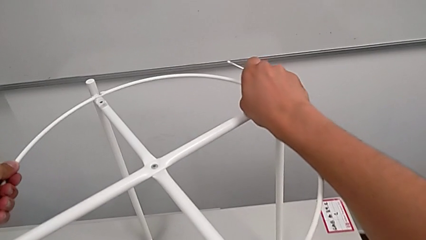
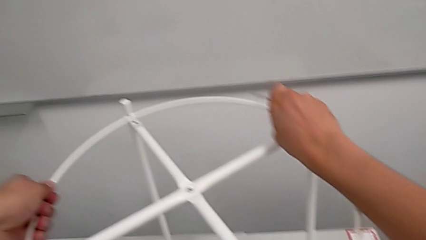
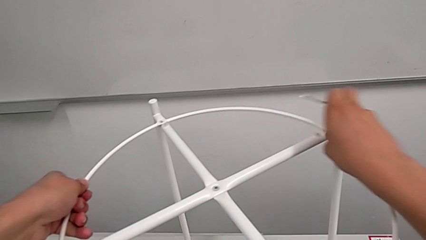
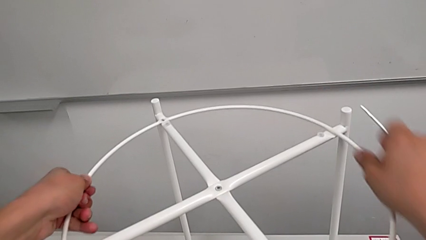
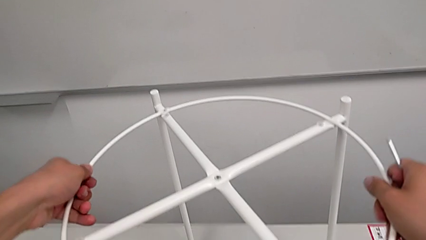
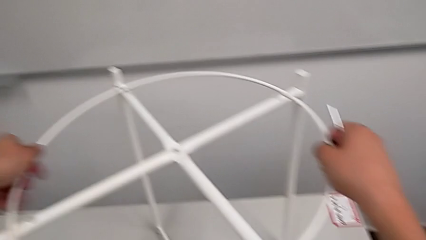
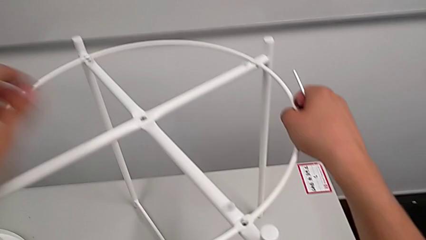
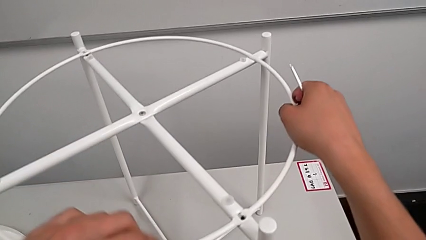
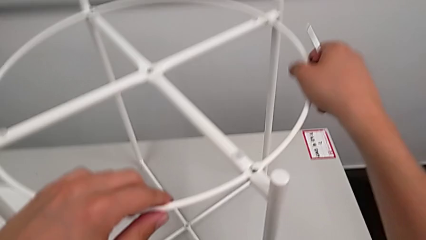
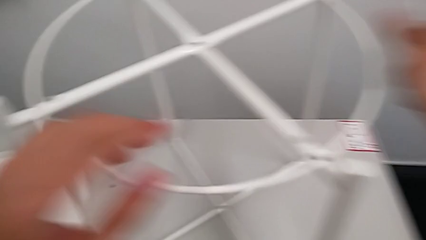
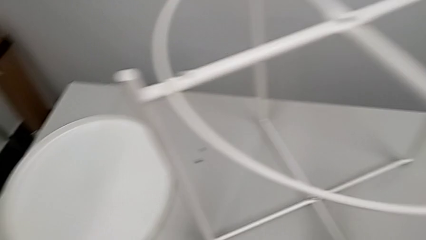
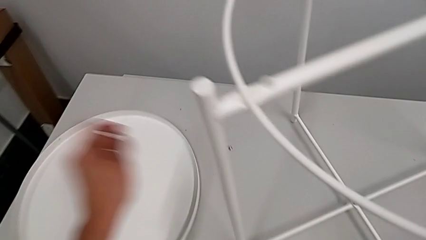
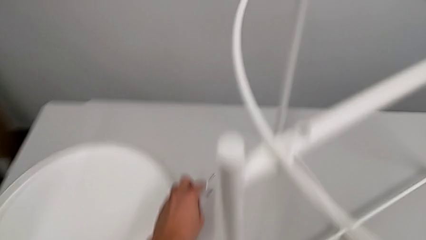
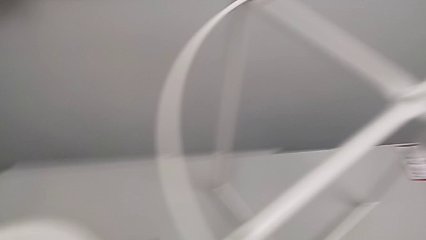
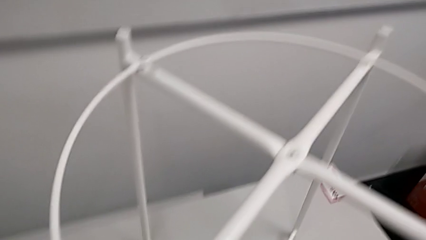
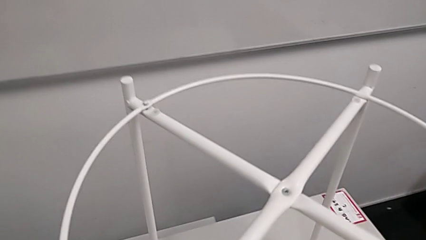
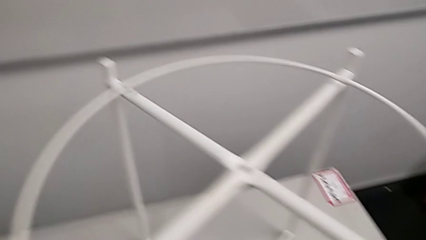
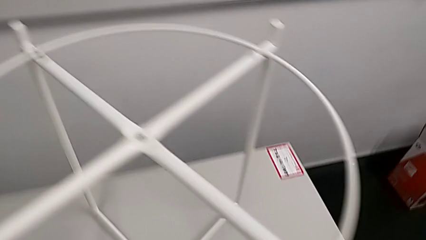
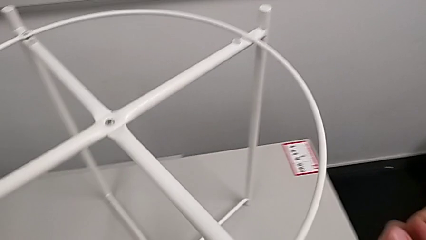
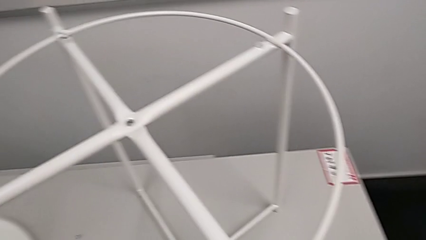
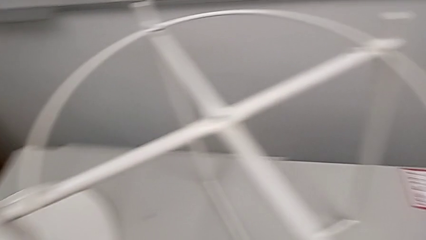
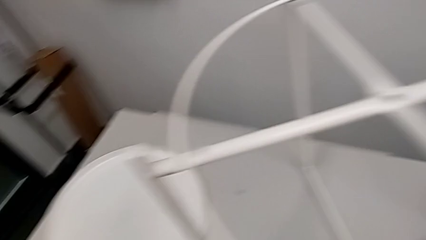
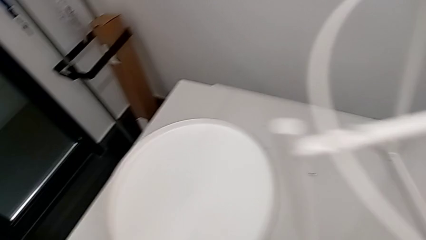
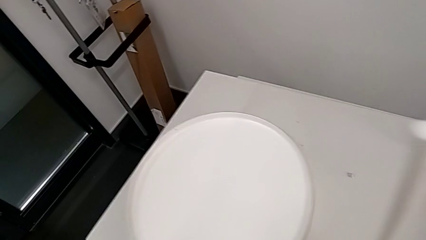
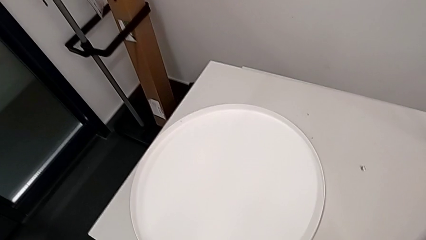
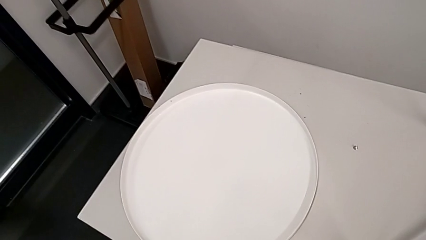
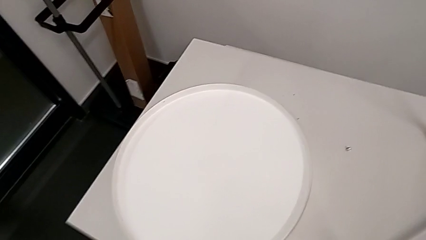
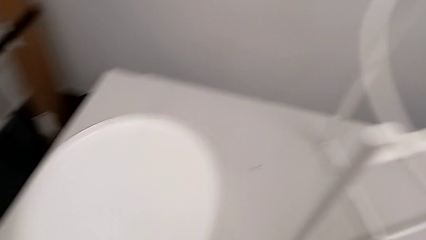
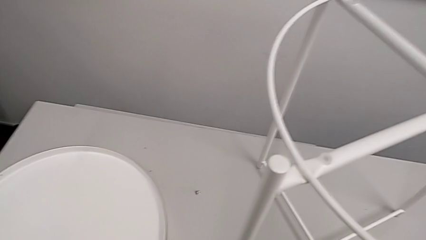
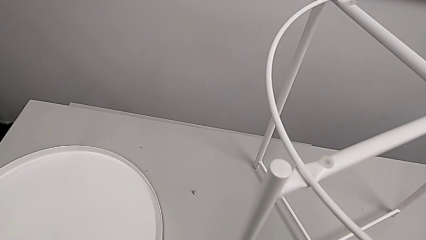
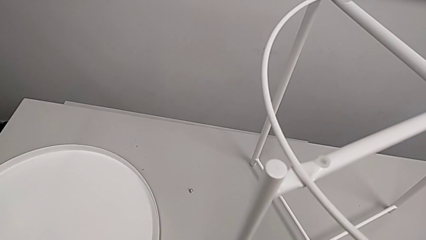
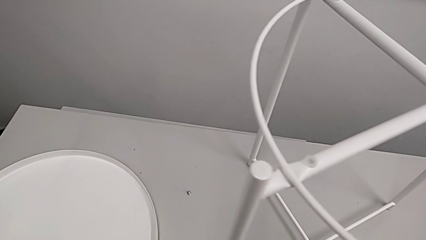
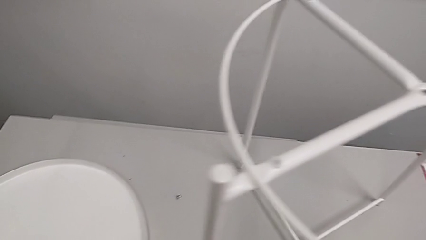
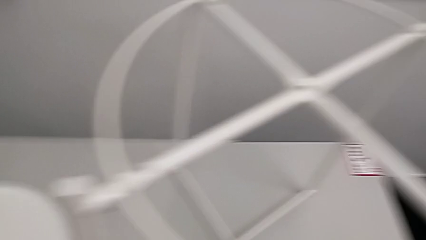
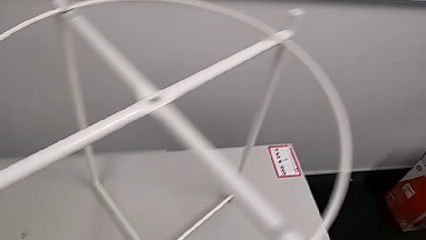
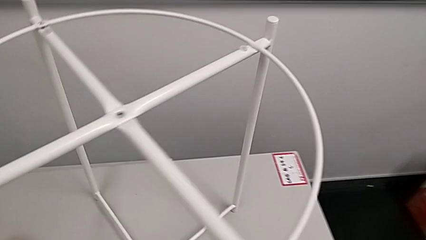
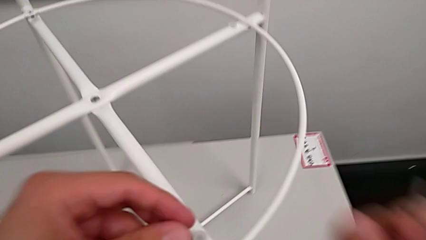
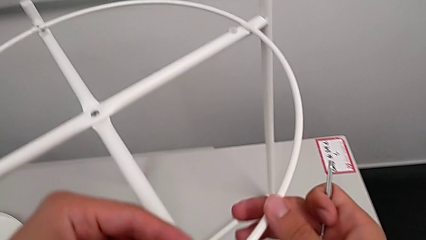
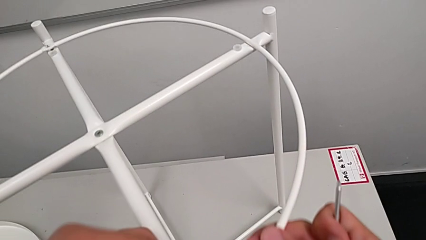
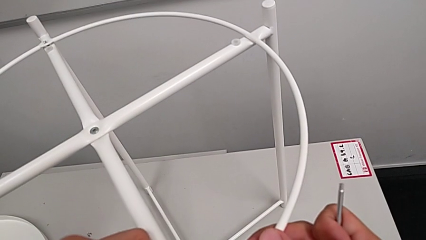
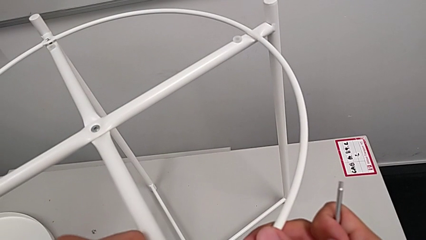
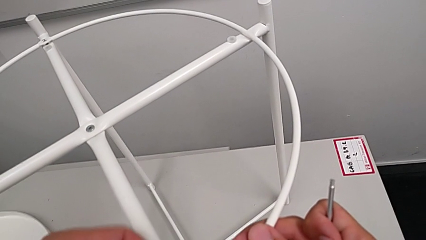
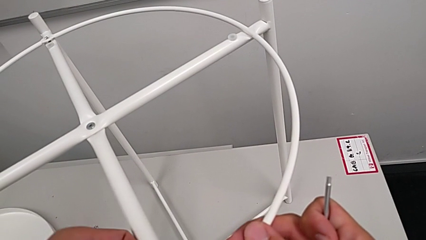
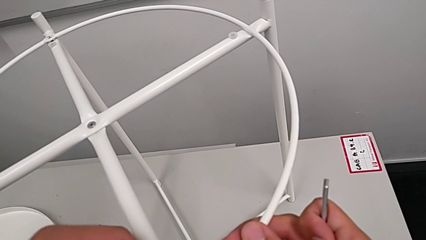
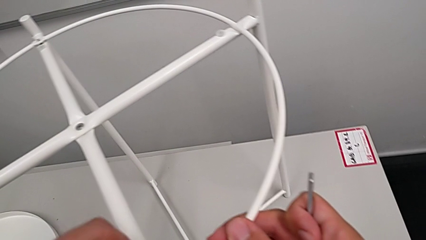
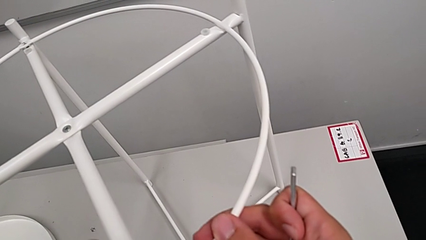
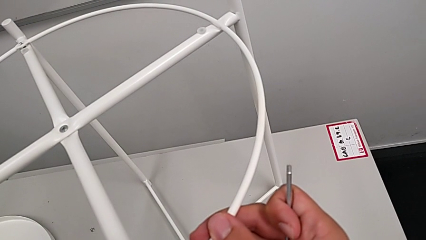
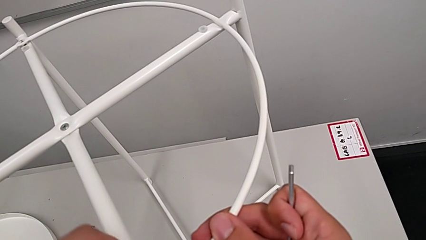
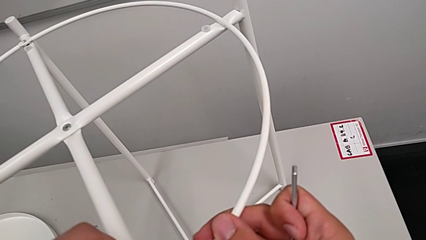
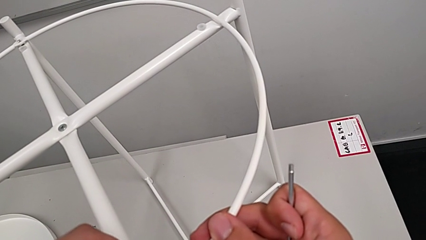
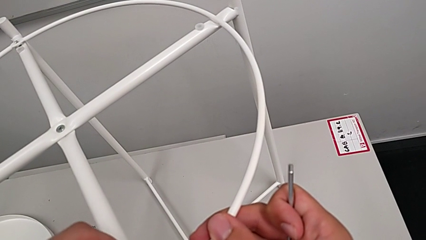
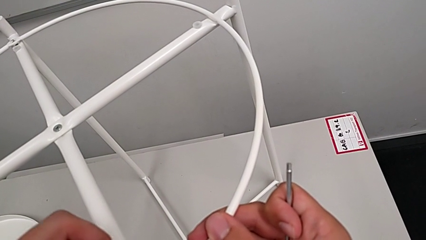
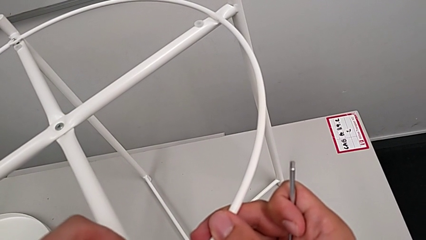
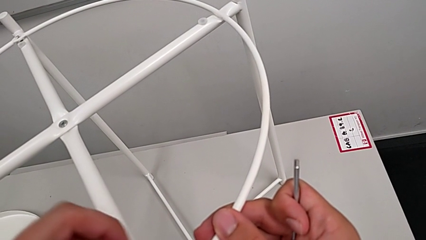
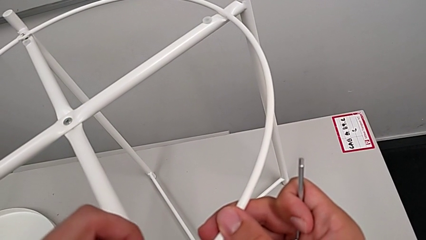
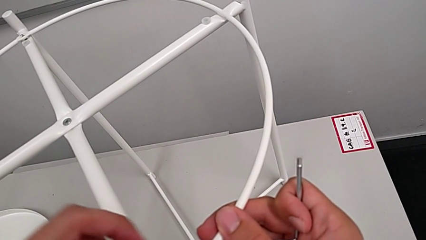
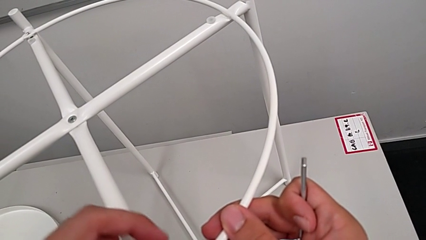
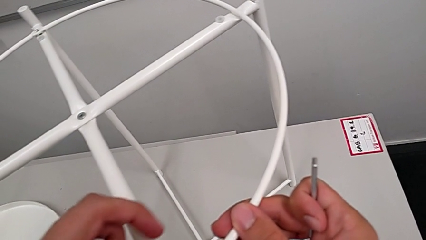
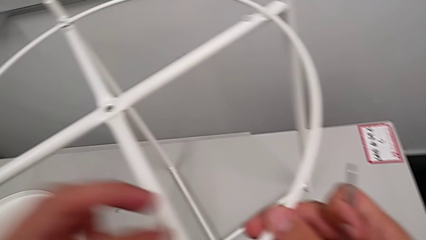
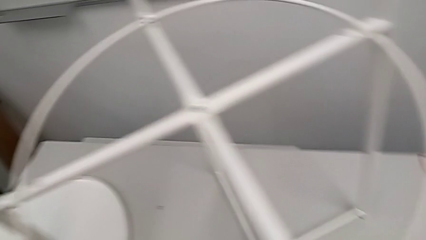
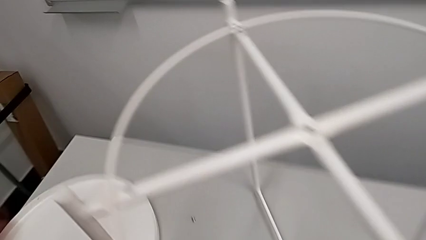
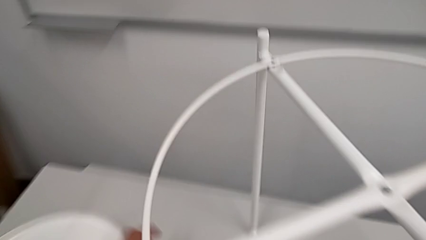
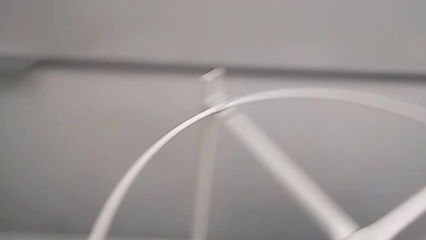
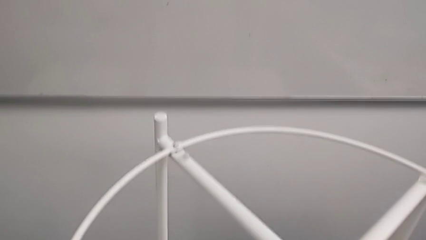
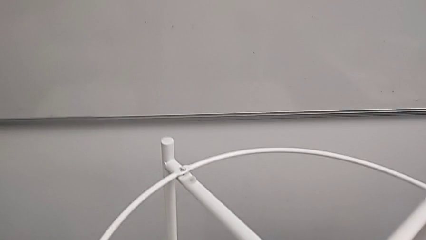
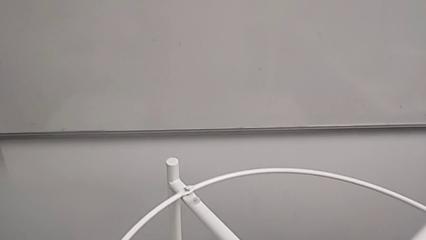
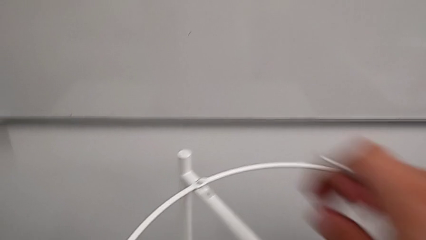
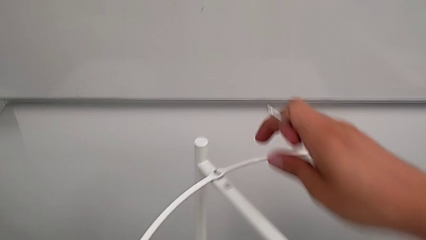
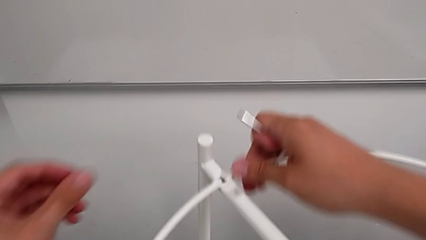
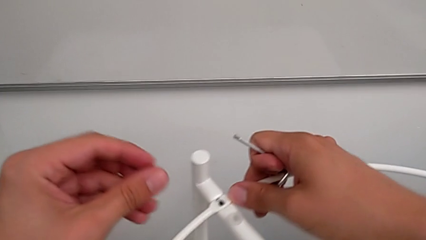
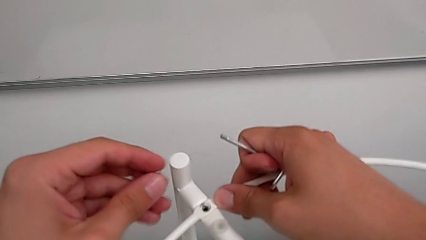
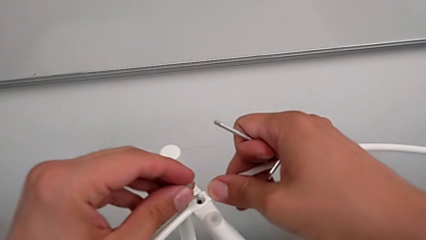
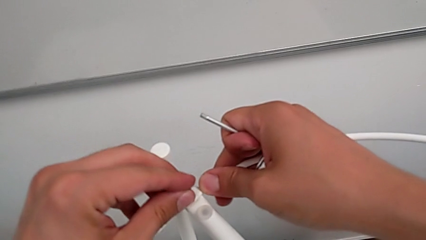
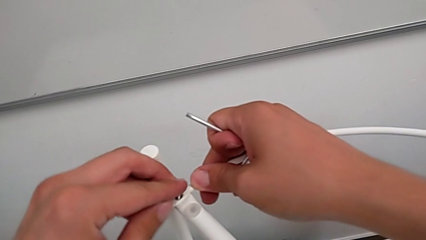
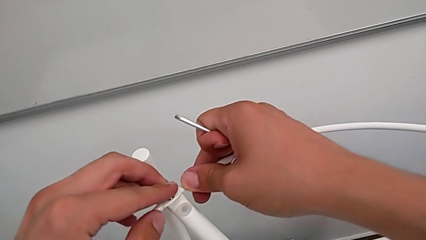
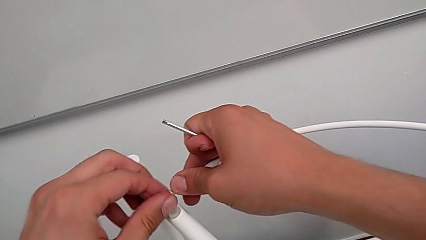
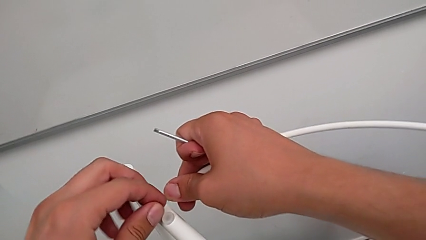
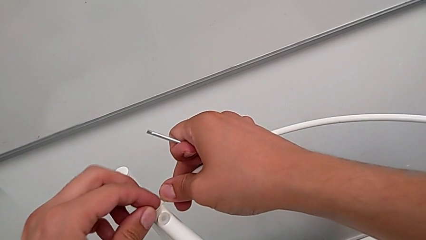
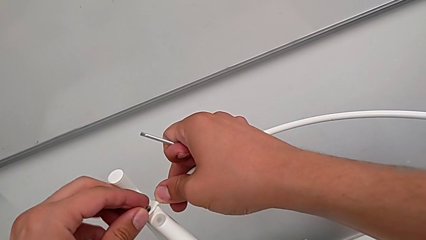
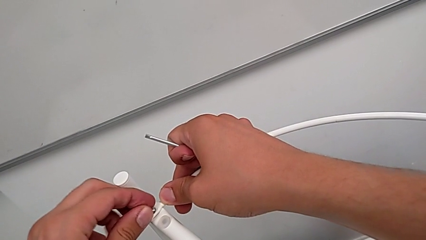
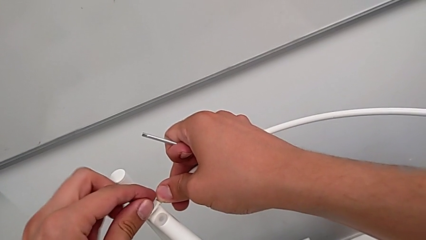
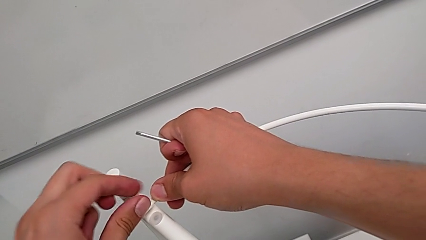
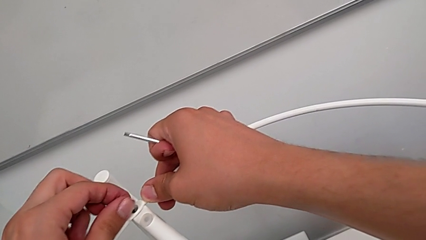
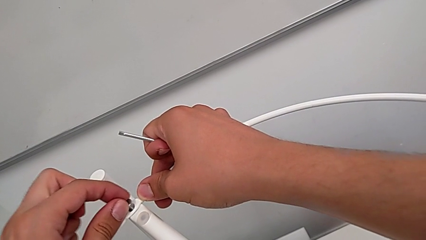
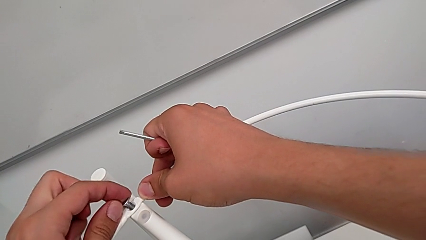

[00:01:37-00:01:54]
The camera wearer is screwing the circle into place. They align the circle, grab the hex socket head, inspect the tray, insert the hex socket head, screw it, grab the hex socket head and insert it.
